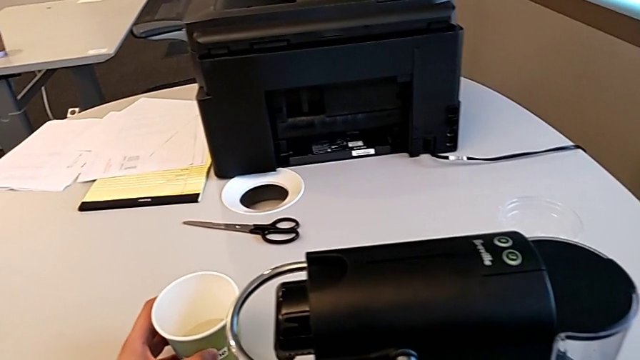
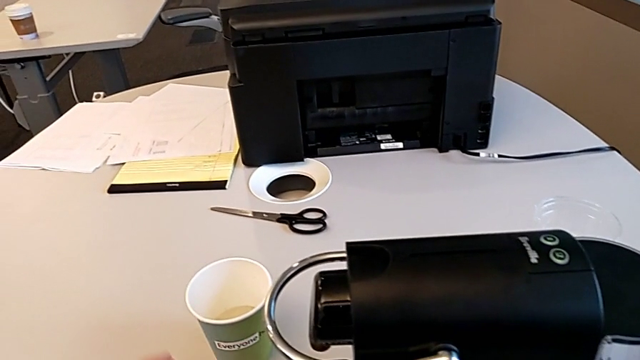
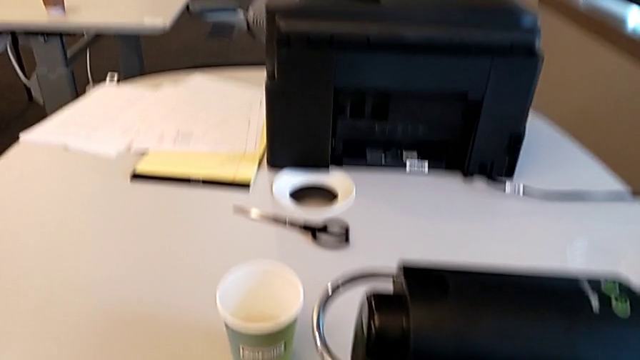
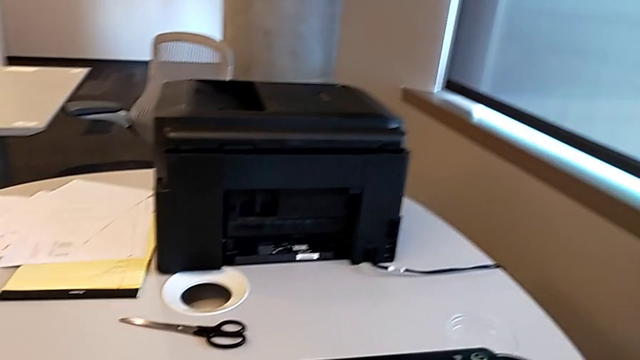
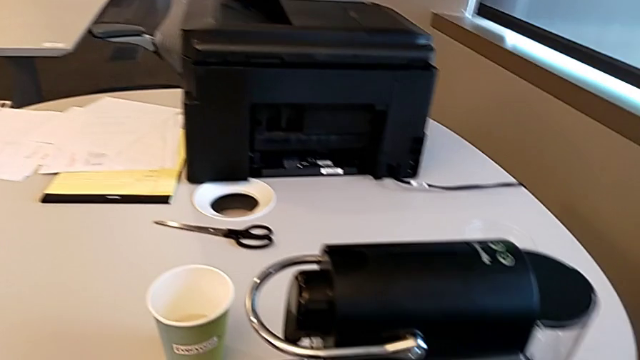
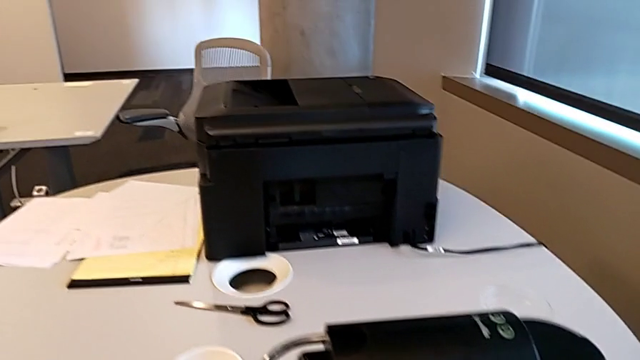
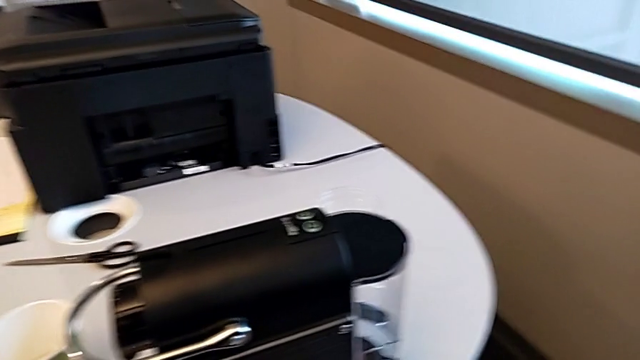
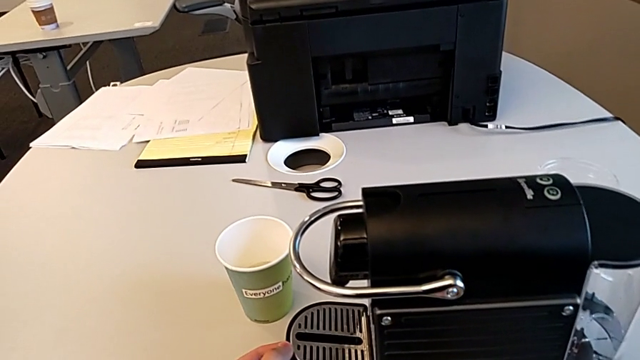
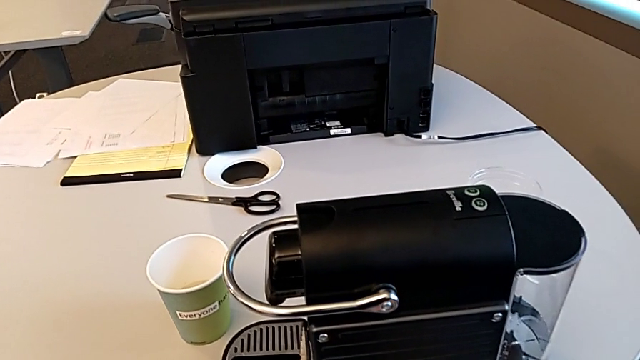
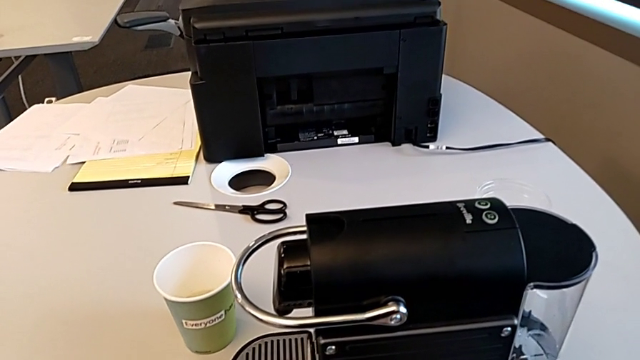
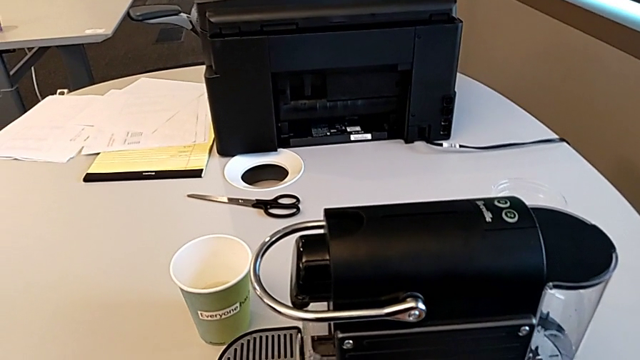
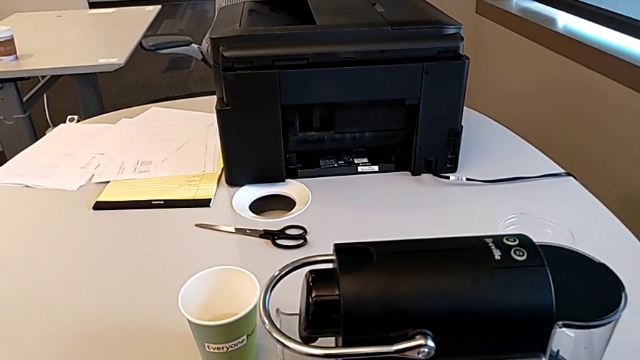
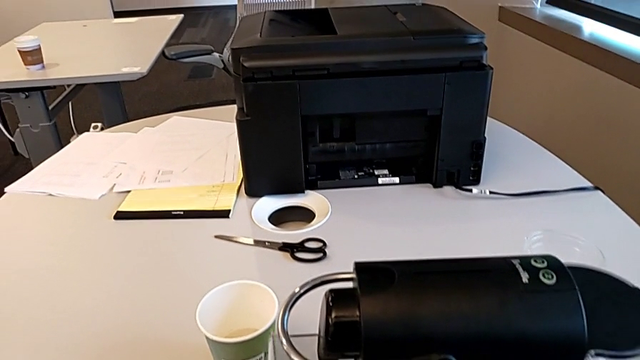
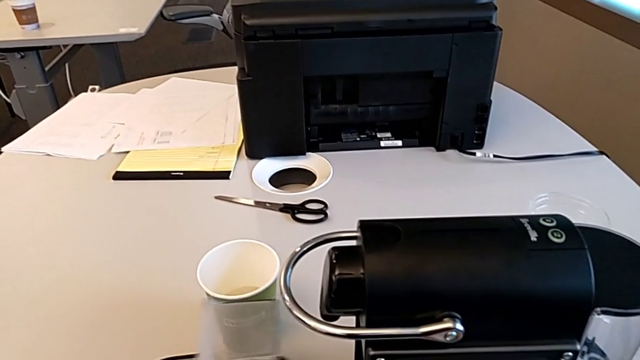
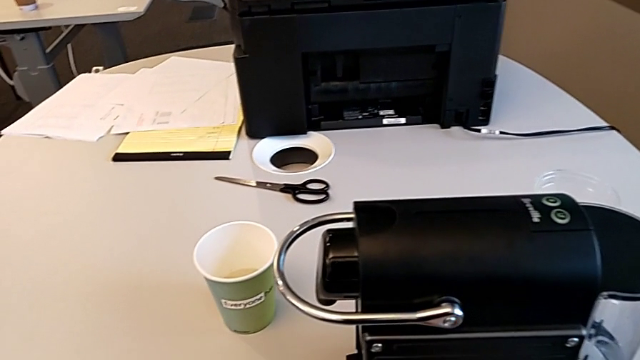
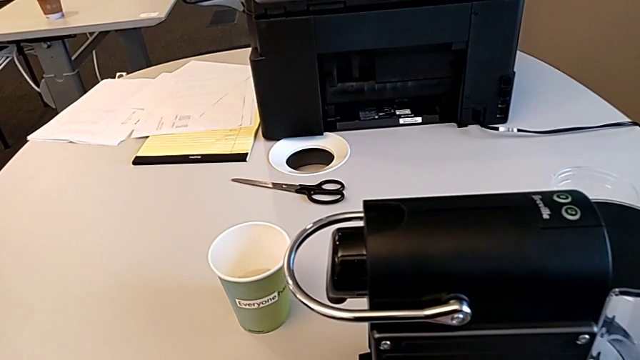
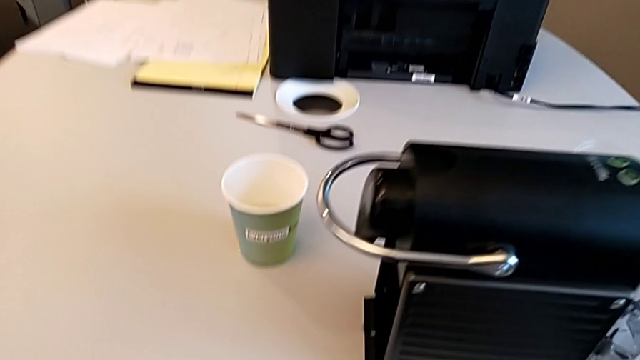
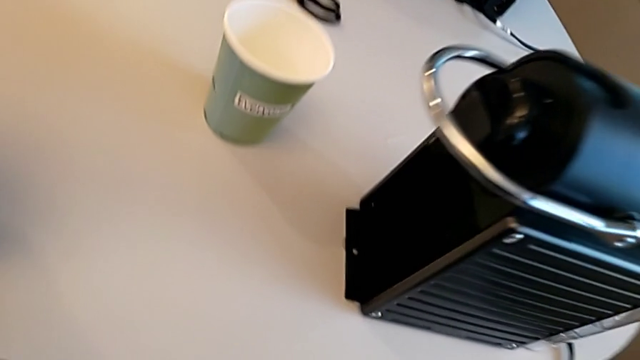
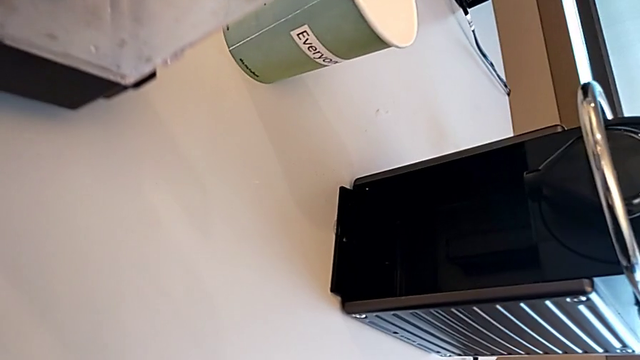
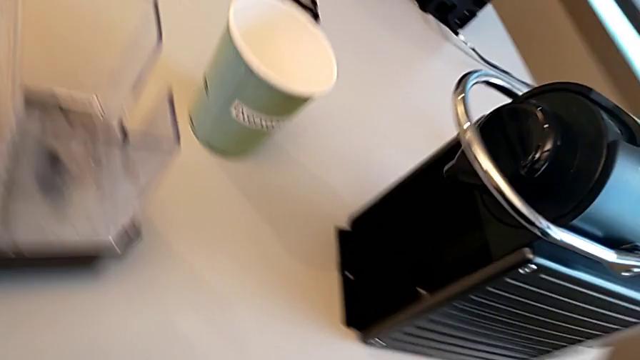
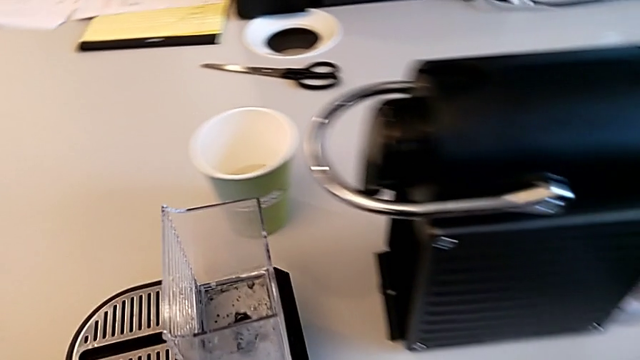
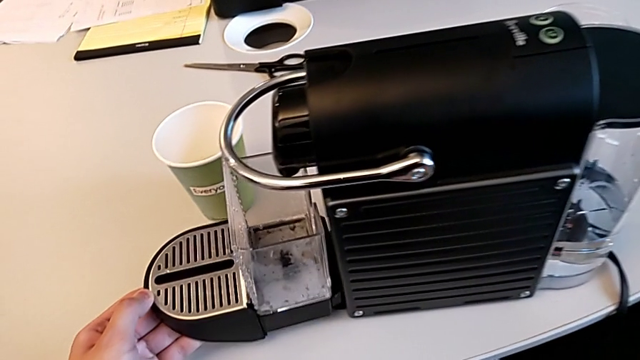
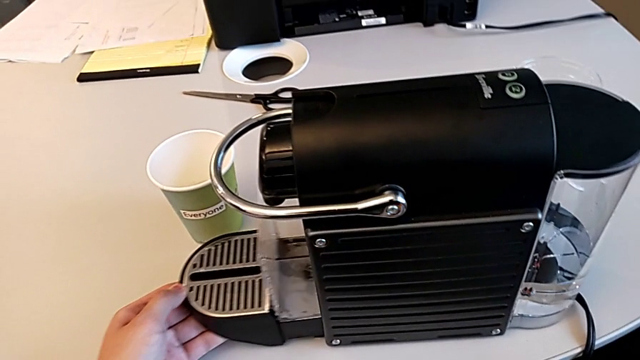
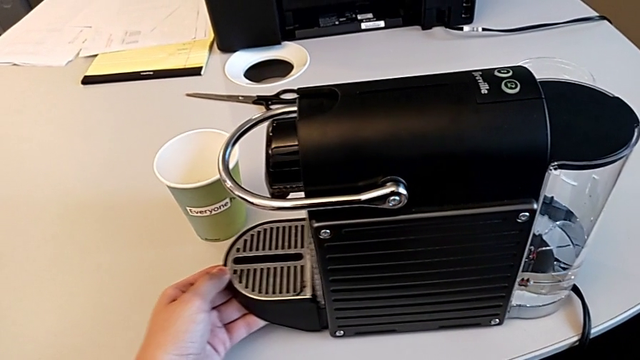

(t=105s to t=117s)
The camera wearer is emptying the container of capsules. They place the cup, grab the drip tray and pull it, all with the left hand. They inspect the espresso machine and insert the capsule container with the left hand.
